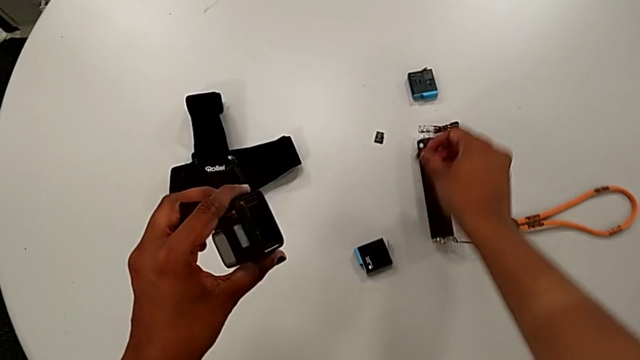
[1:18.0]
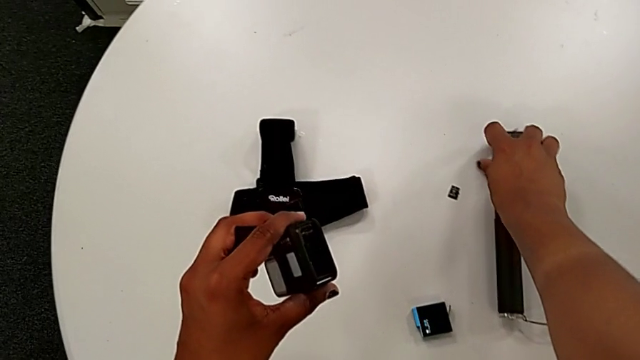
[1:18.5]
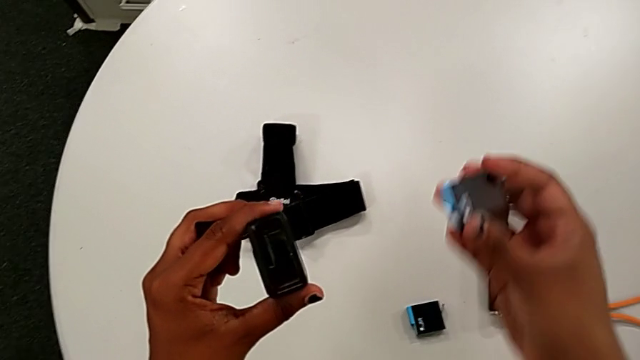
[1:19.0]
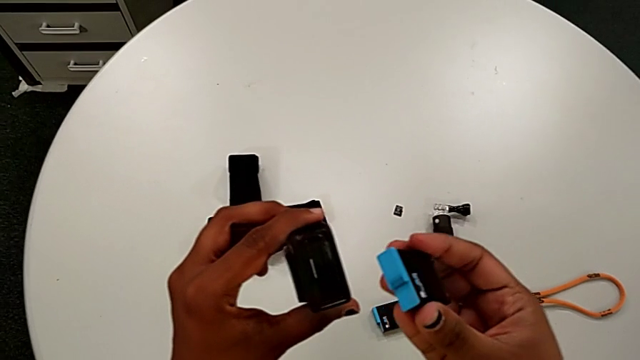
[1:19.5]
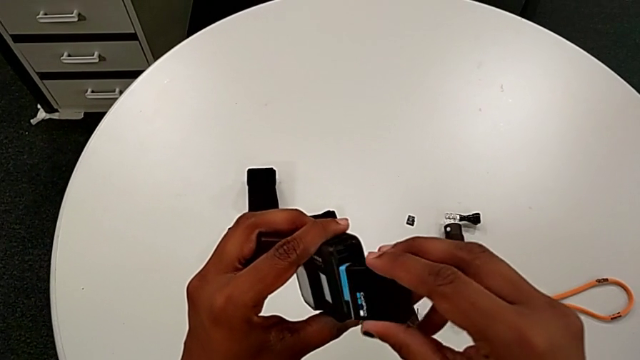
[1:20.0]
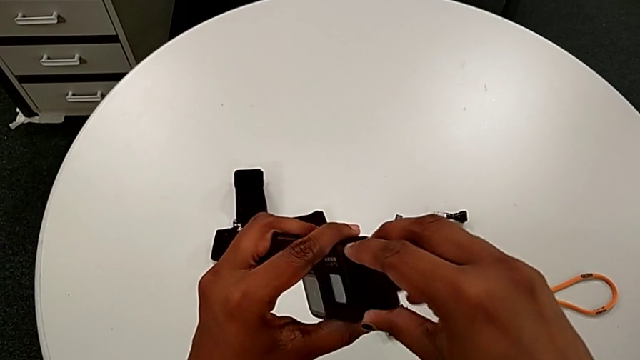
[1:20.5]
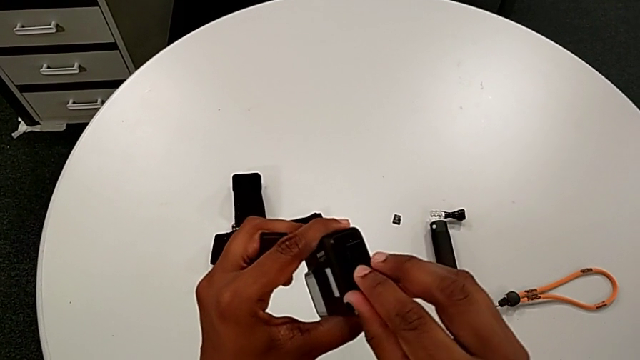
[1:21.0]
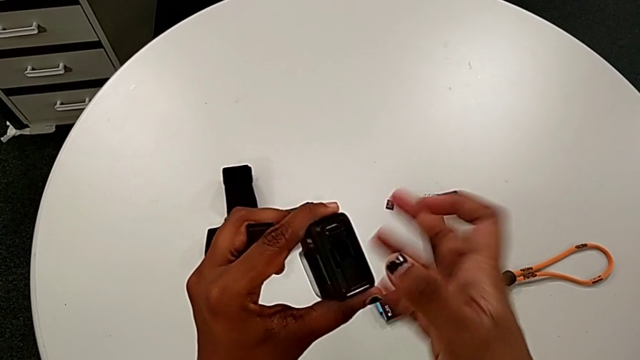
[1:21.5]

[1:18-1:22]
The camera wearer is changing the old battery for the GoPro. They lift the new battery and insert it.

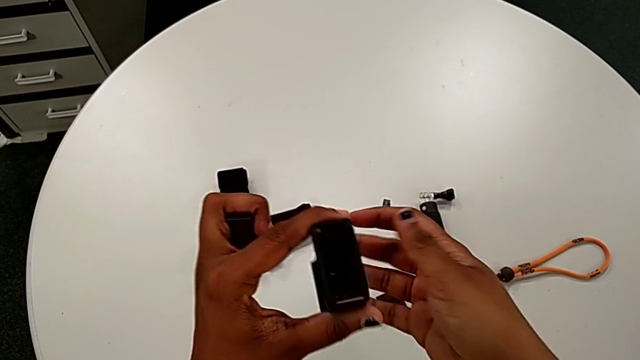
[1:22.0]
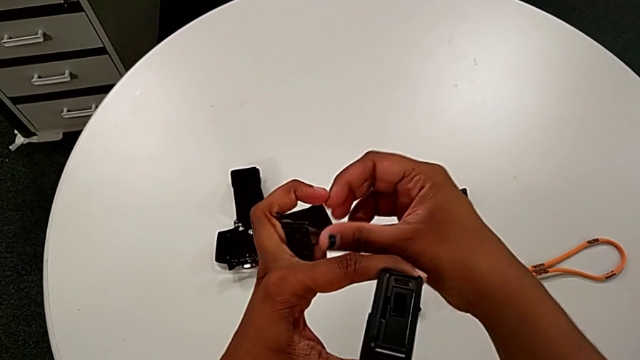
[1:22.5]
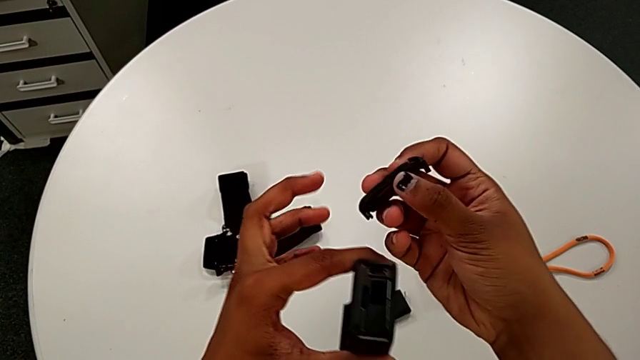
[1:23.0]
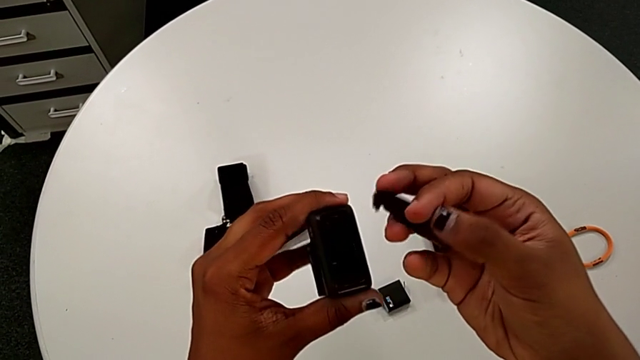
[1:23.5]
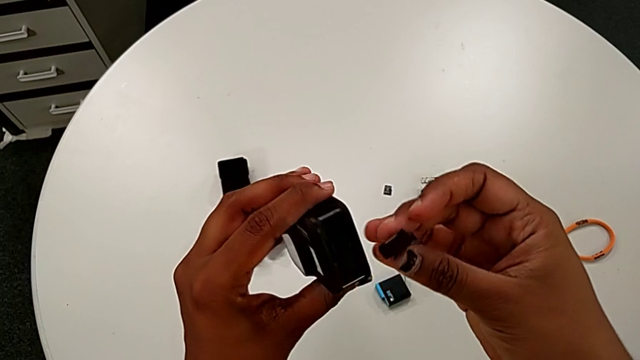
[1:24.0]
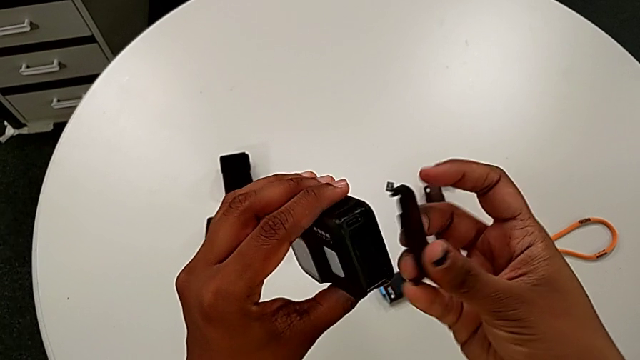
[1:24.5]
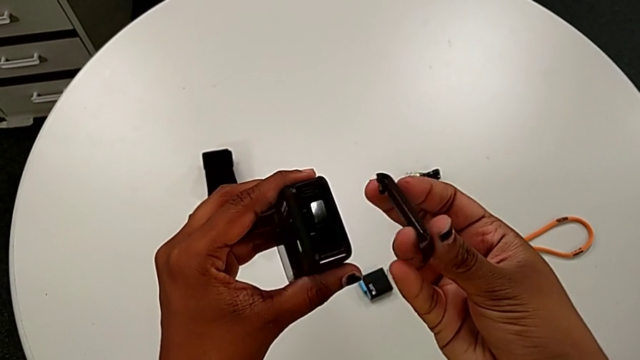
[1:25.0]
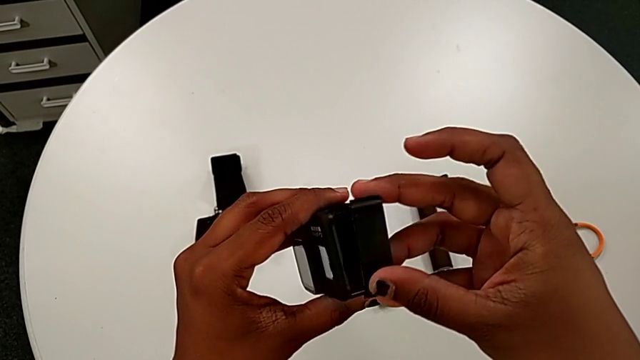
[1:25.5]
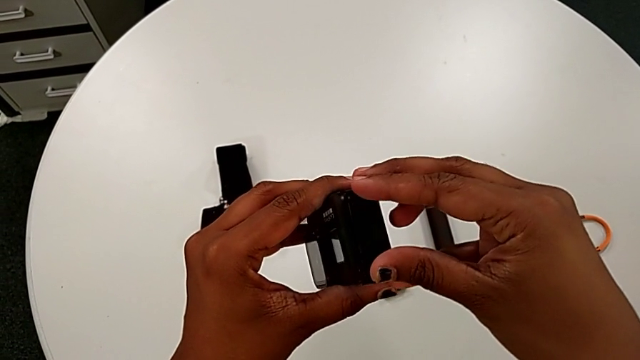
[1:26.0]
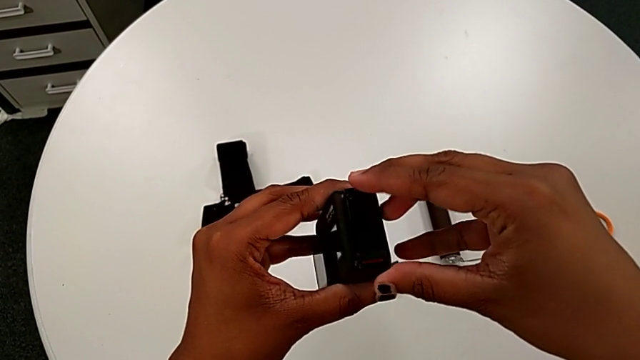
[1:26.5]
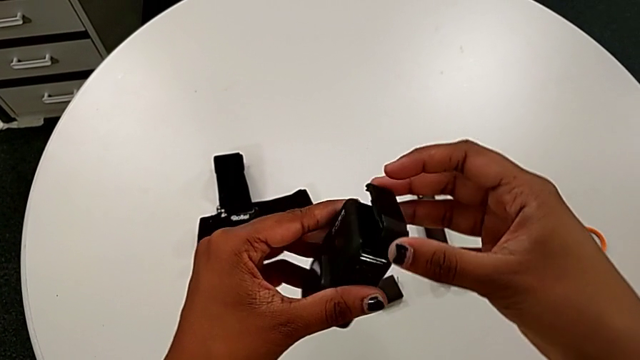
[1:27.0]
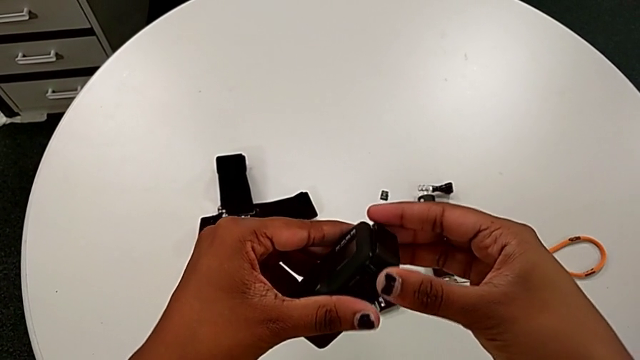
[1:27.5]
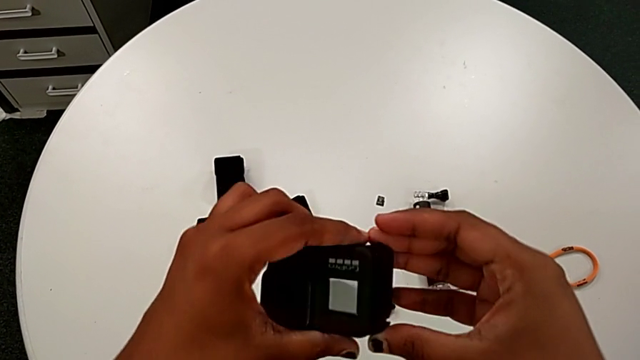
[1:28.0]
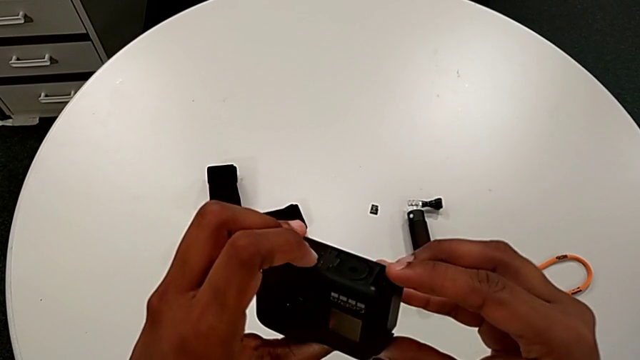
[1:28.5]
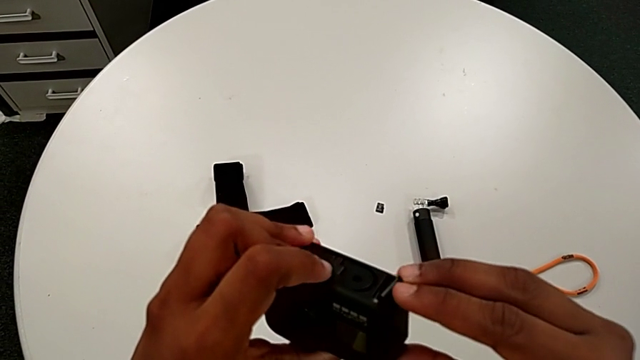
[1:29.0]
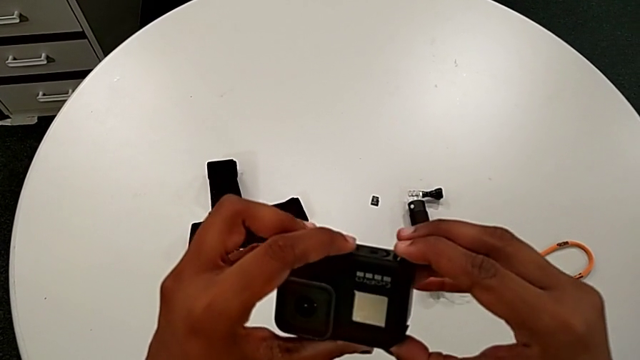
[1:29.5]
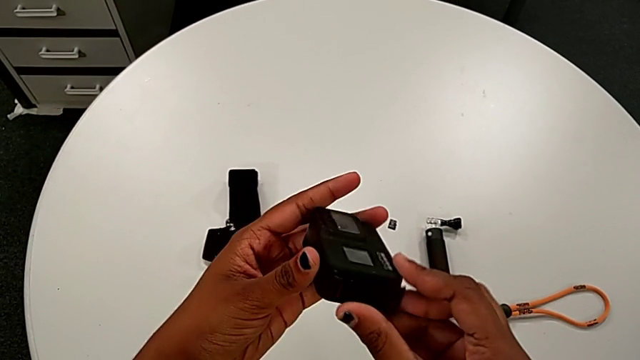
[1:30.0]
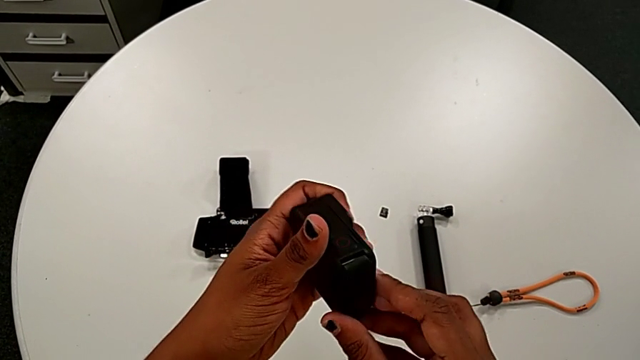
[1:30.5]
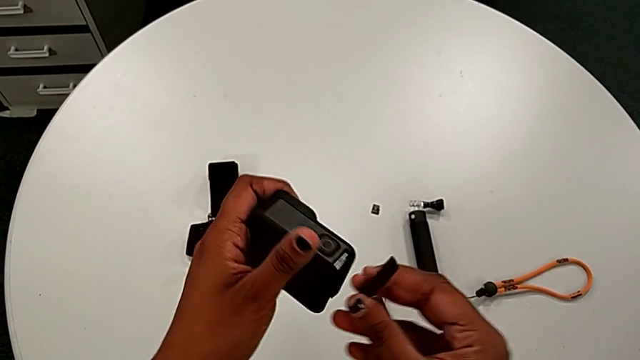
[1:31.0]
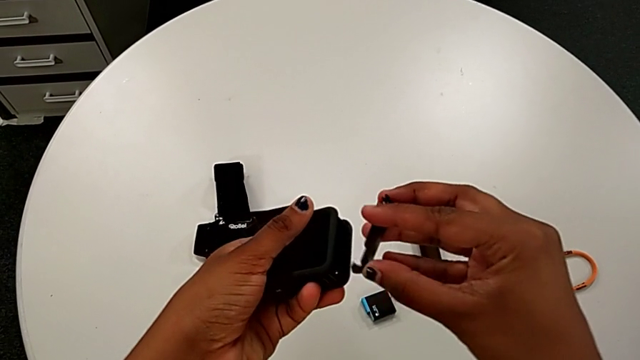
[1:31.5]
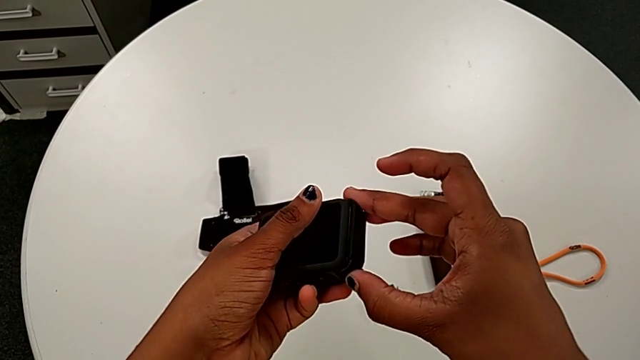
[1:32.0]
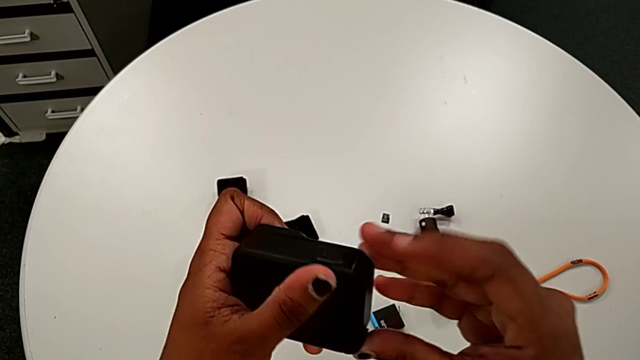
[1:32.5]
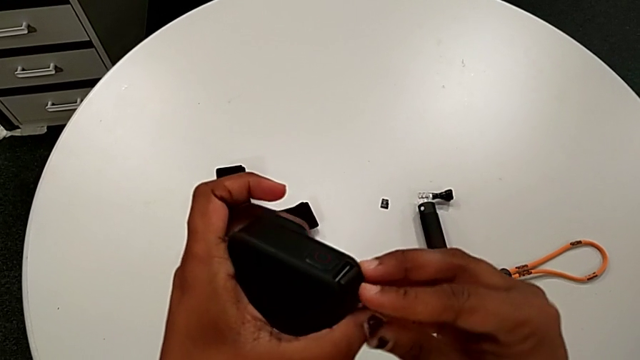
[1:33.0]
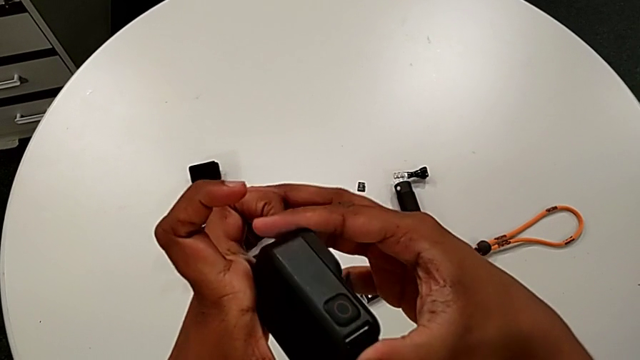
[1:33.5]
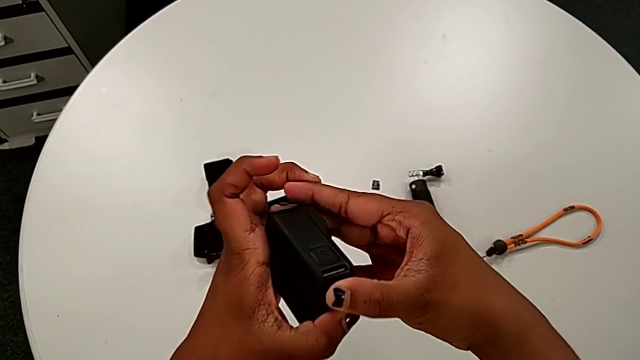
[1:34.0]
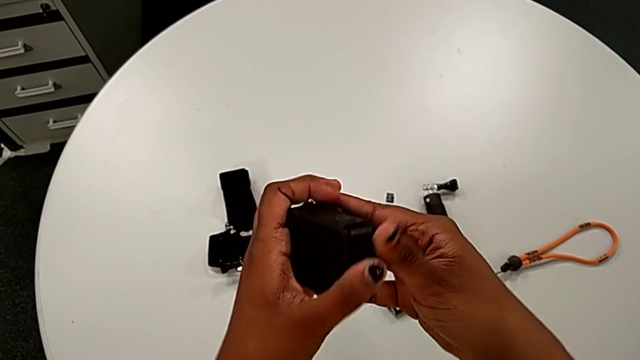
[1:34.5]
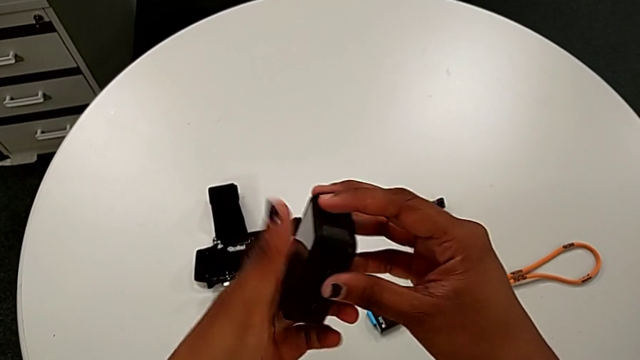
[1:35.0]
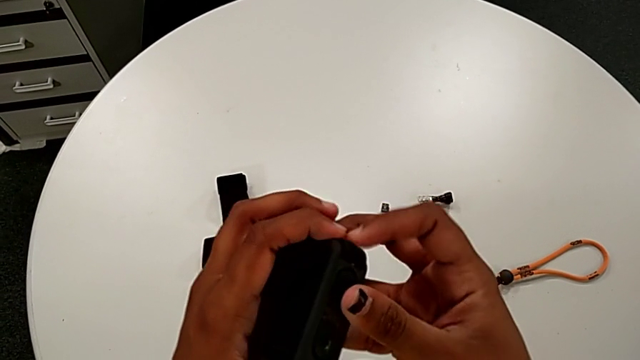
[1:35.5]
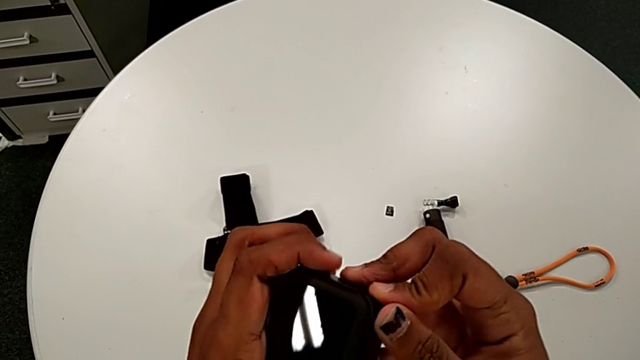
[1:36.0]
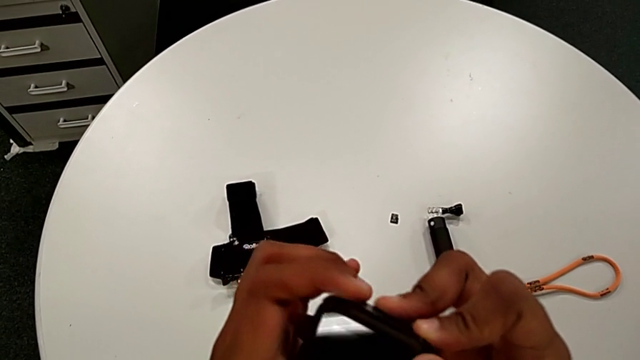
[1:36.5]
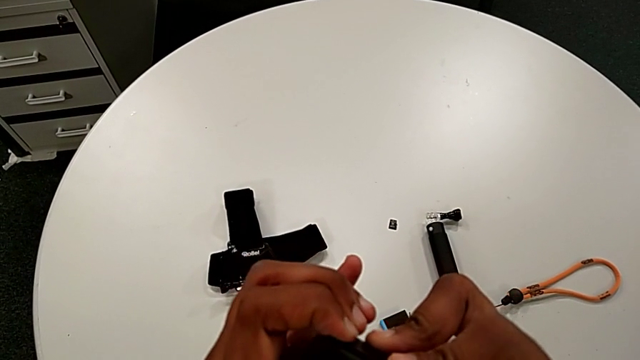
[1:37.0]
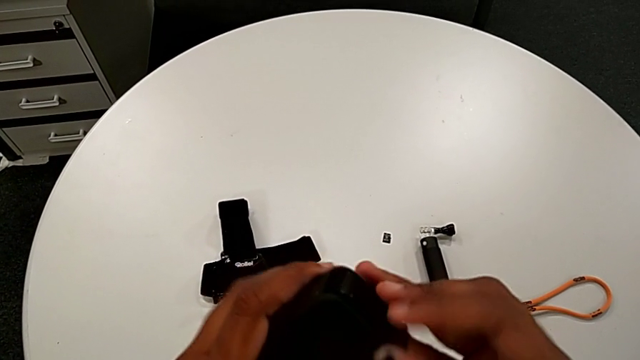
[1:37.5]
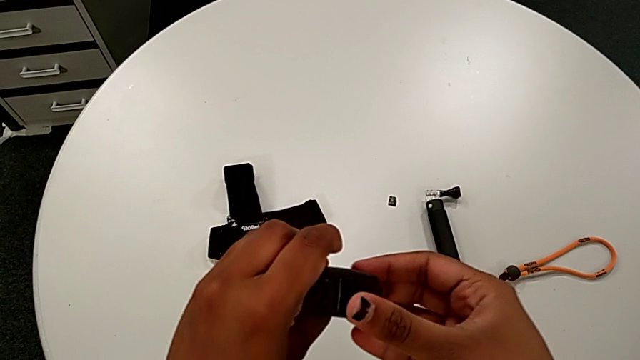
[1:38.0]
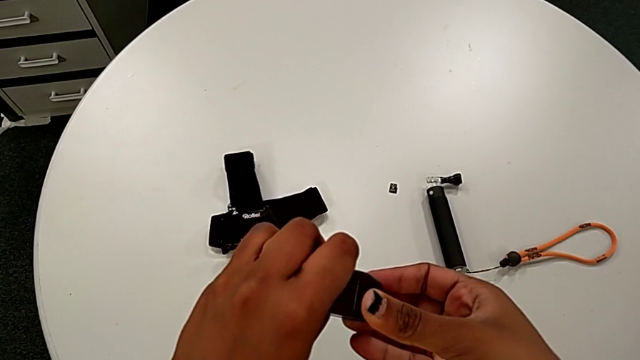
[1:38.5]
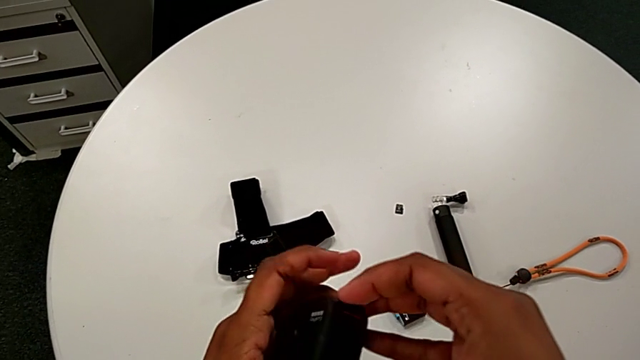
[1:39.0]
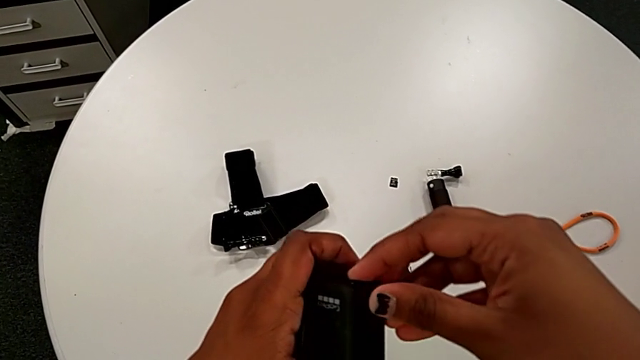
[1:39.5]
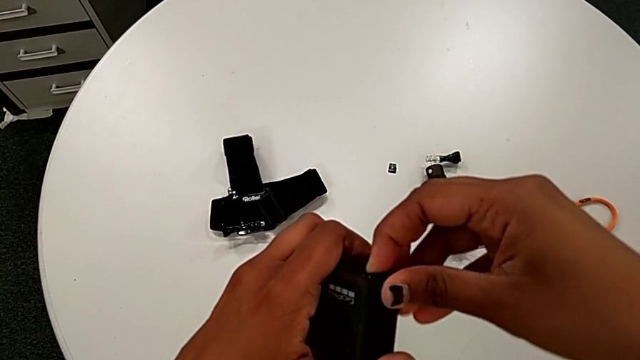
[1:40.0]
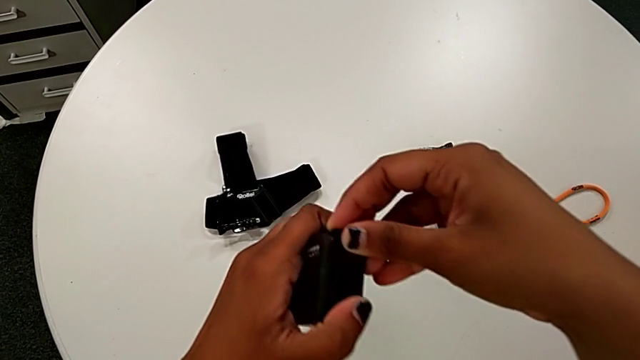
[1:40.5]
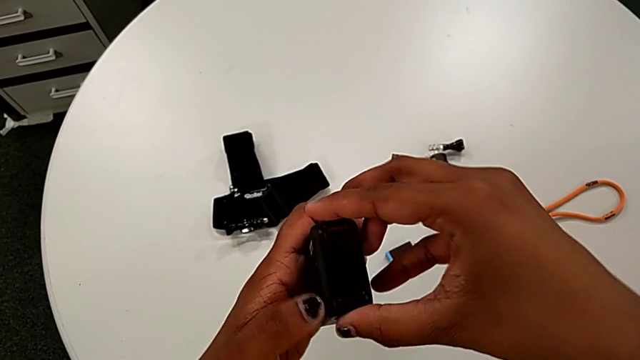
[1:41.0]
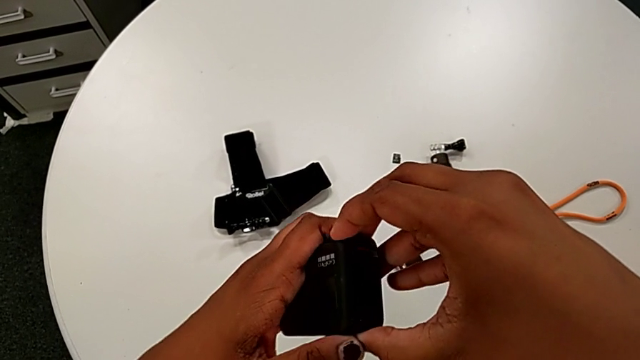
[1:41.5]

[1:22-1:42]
The camera wearer is closing the left battery door of the GoPro. They insert the battery door twice, rotate the GoPro and insert the battery door.
